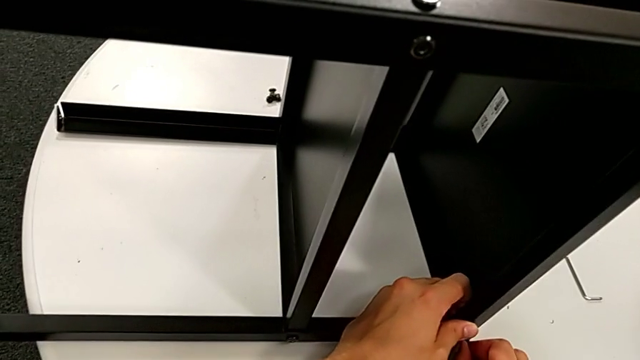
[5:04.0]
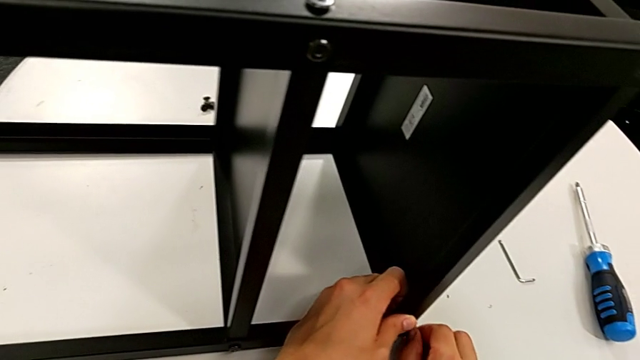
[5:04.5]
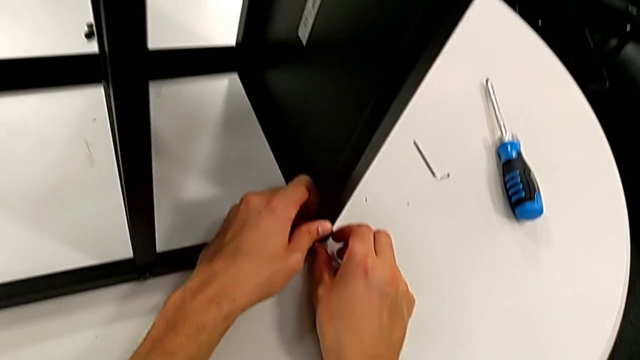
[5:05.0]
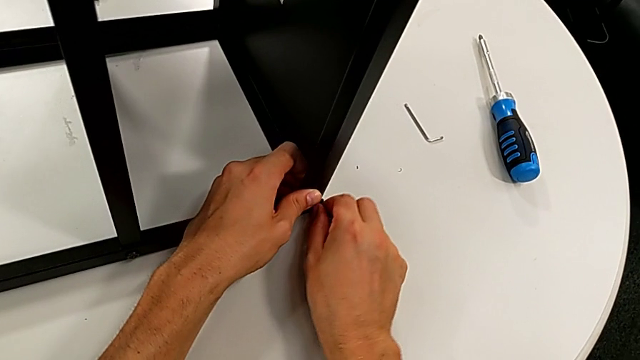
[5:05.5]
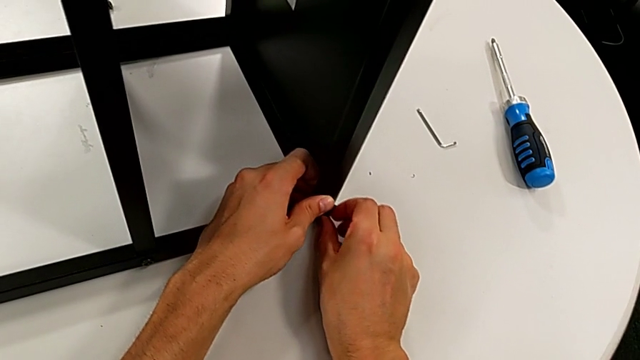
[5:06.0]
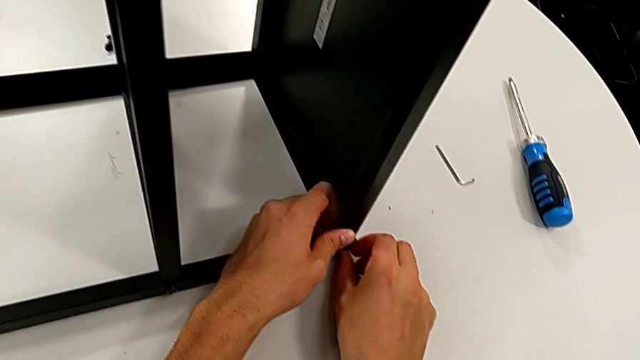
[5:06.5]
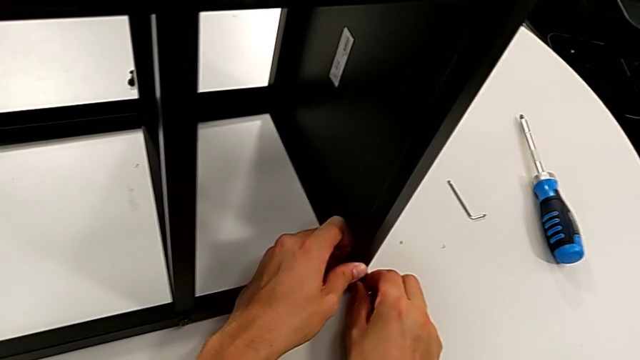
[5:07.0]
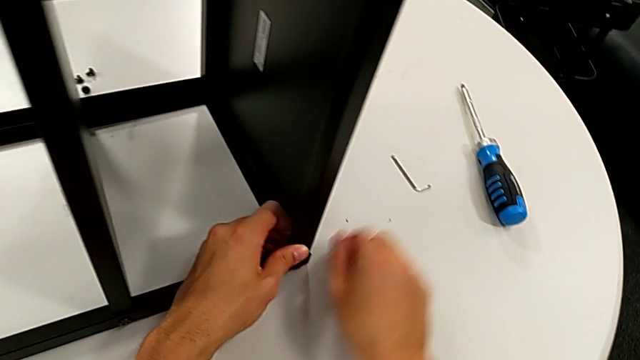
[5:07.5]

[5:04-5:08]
The camera wearer is screwing the first leg to the top base. They keep screwing the hex socket head.

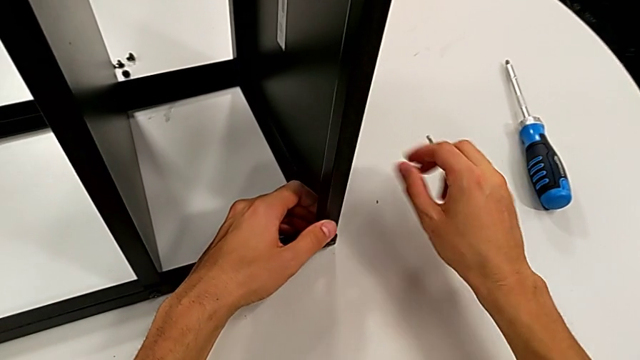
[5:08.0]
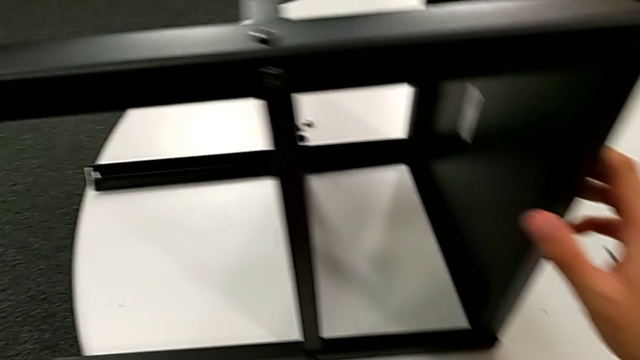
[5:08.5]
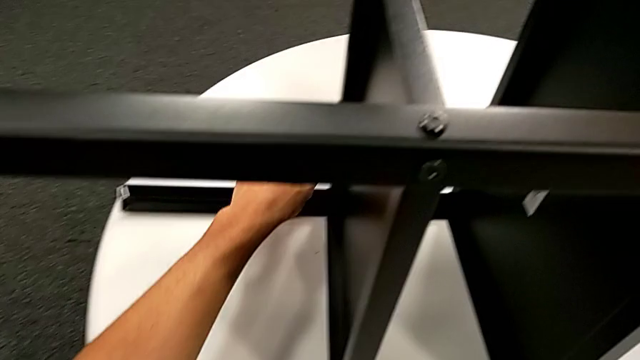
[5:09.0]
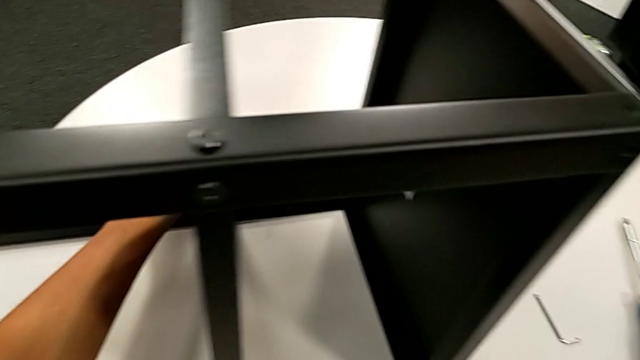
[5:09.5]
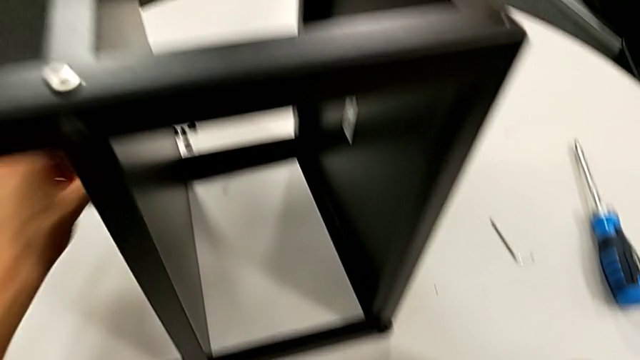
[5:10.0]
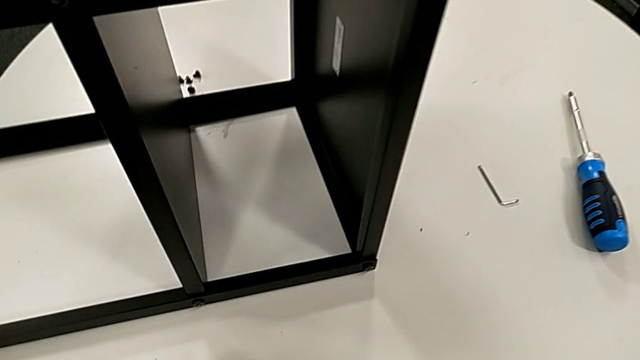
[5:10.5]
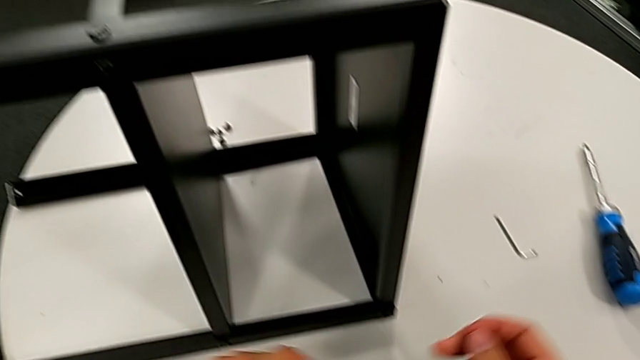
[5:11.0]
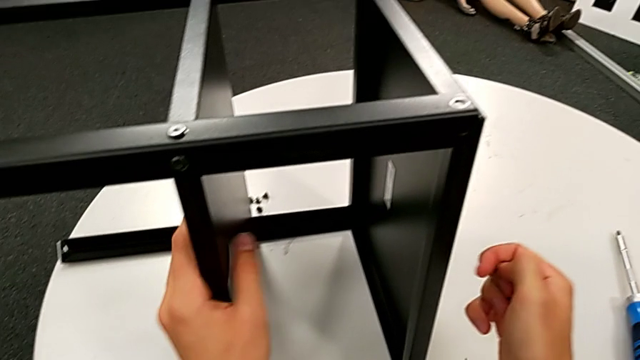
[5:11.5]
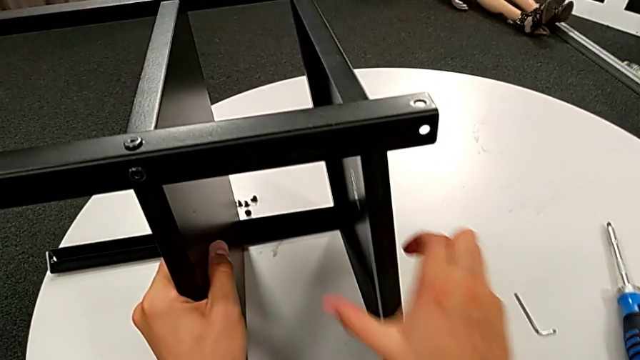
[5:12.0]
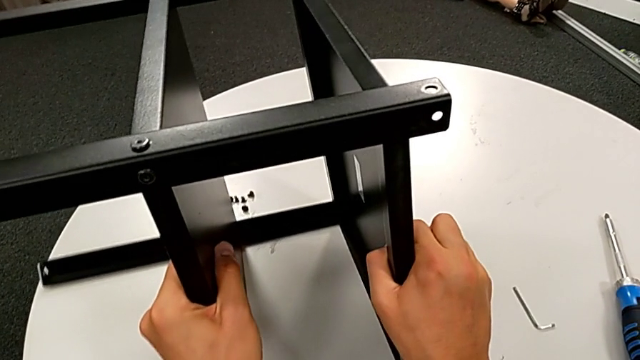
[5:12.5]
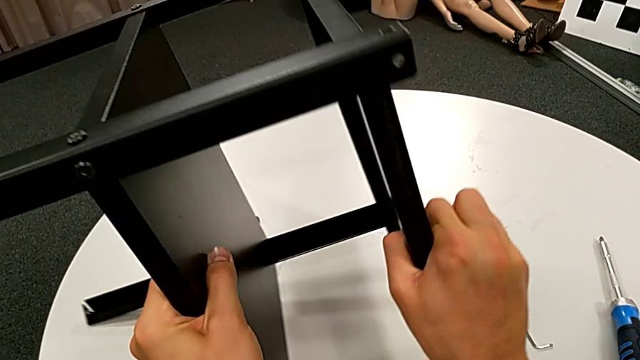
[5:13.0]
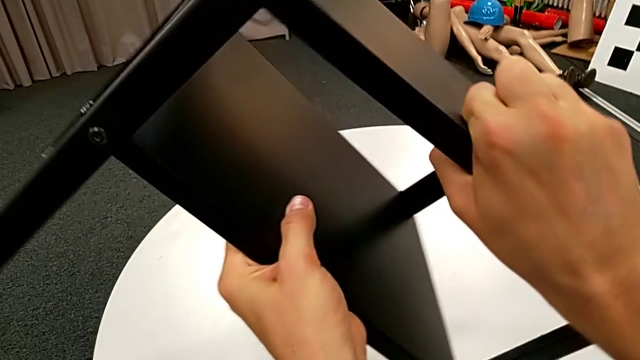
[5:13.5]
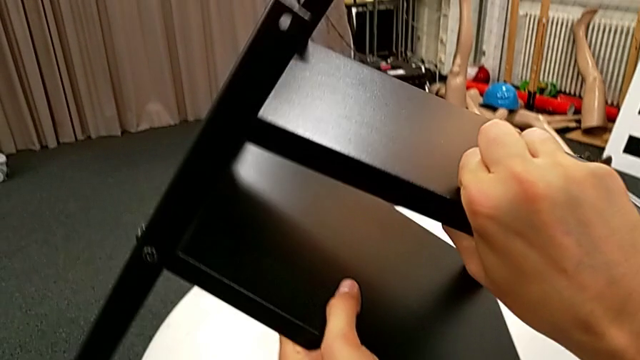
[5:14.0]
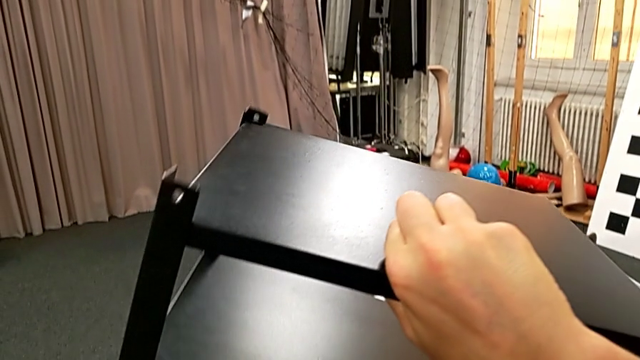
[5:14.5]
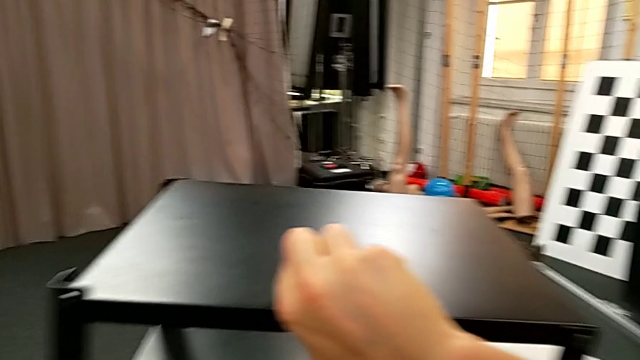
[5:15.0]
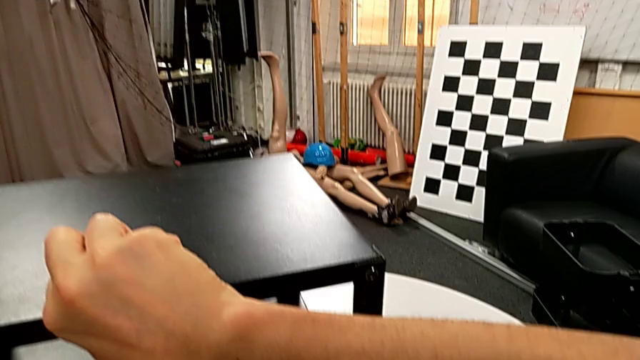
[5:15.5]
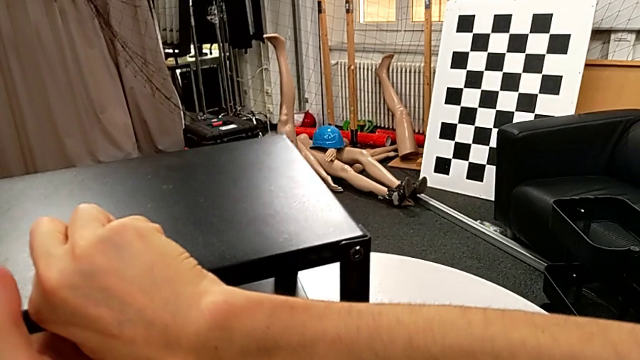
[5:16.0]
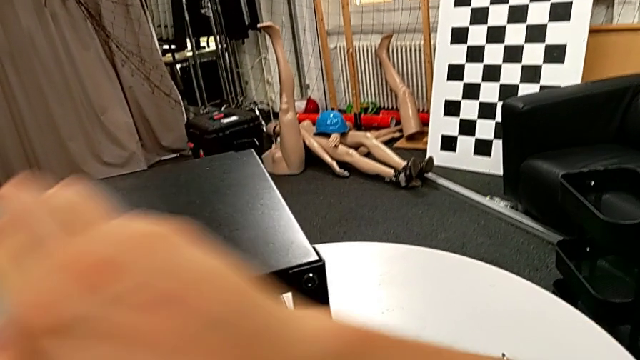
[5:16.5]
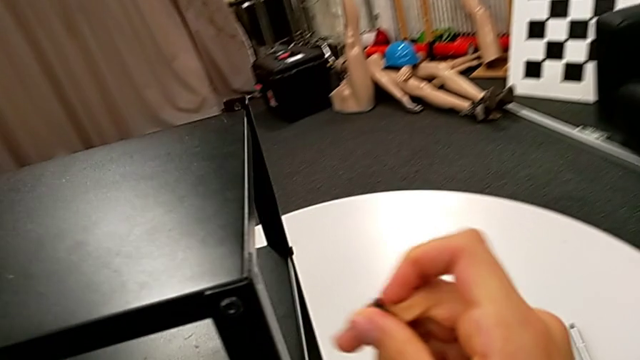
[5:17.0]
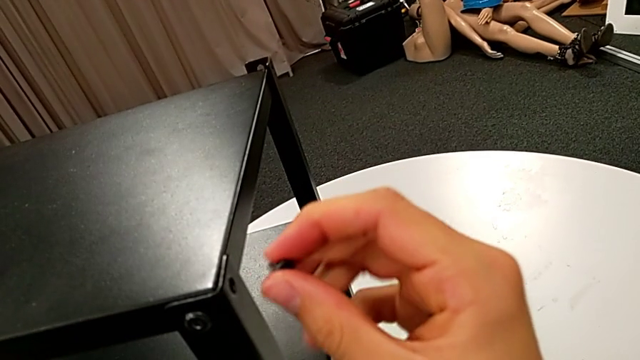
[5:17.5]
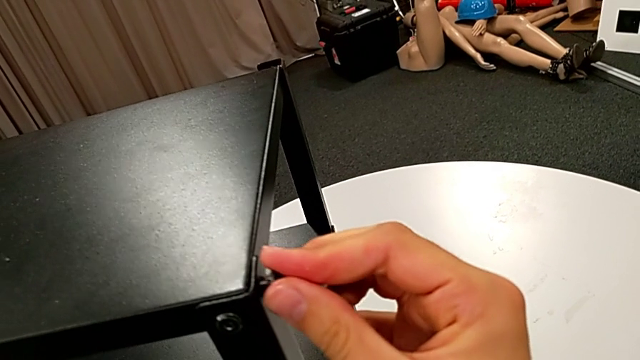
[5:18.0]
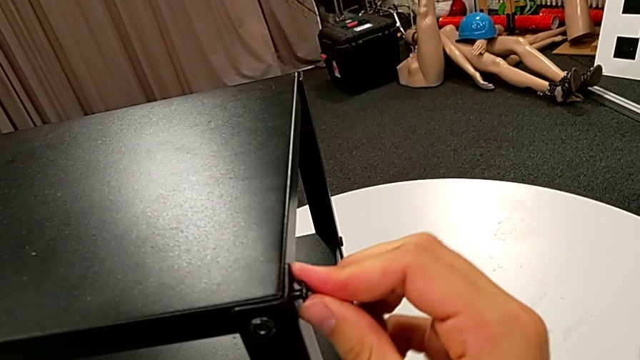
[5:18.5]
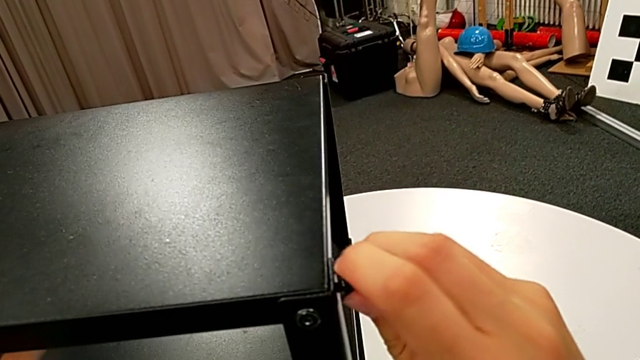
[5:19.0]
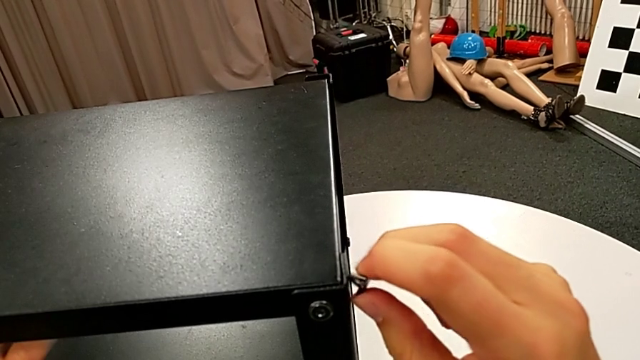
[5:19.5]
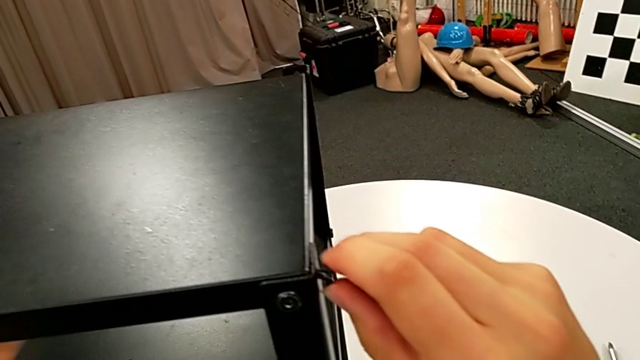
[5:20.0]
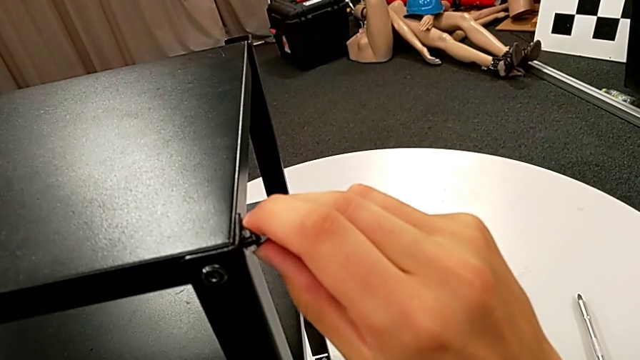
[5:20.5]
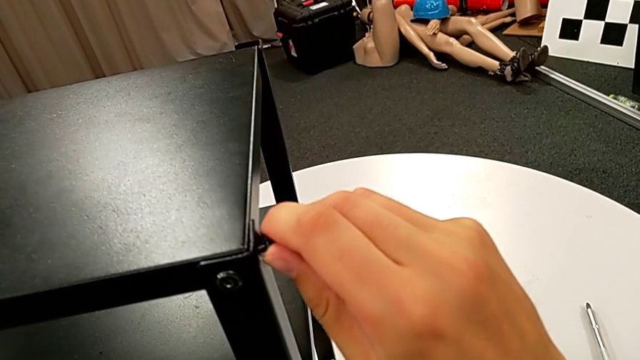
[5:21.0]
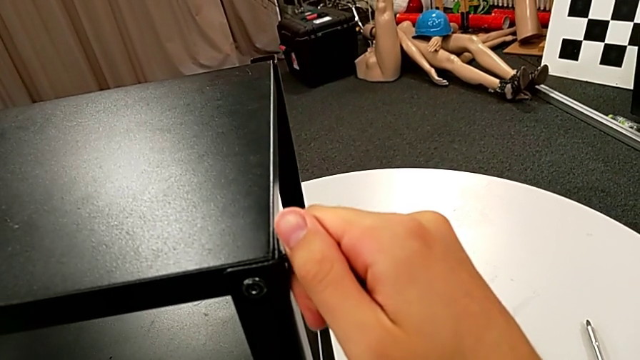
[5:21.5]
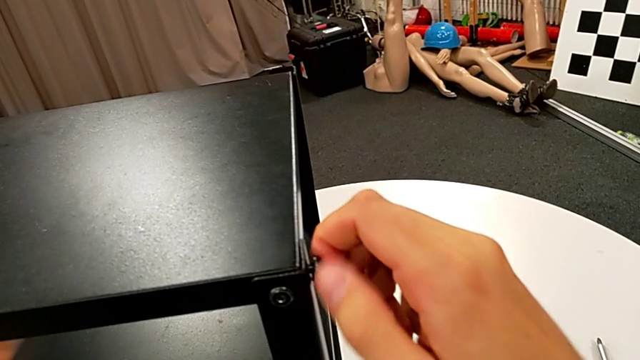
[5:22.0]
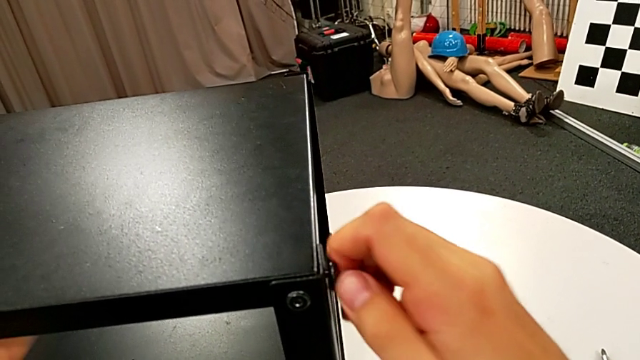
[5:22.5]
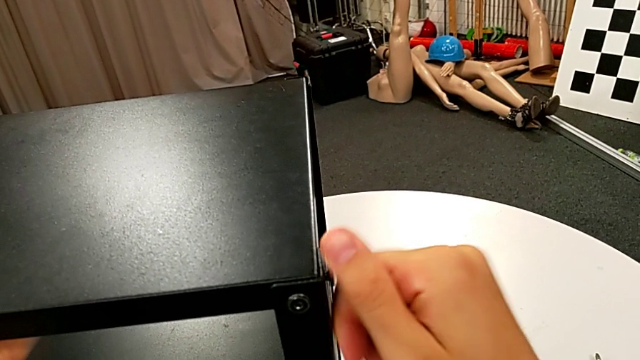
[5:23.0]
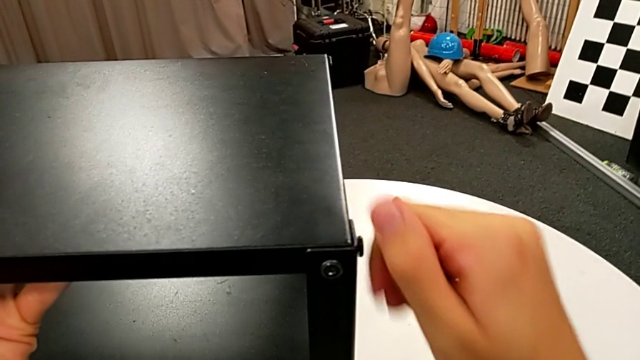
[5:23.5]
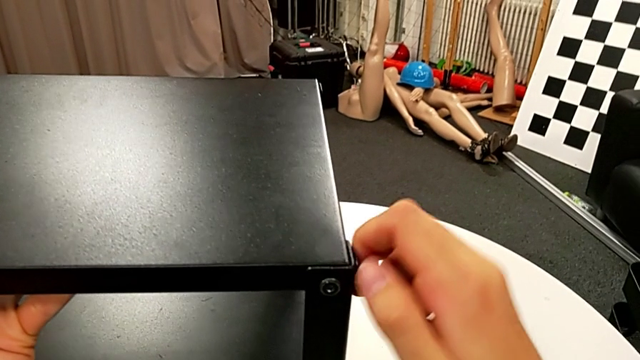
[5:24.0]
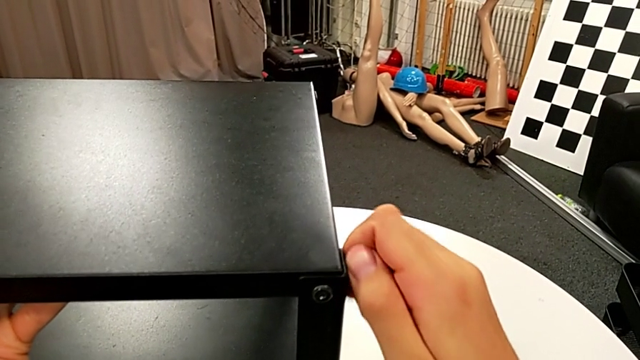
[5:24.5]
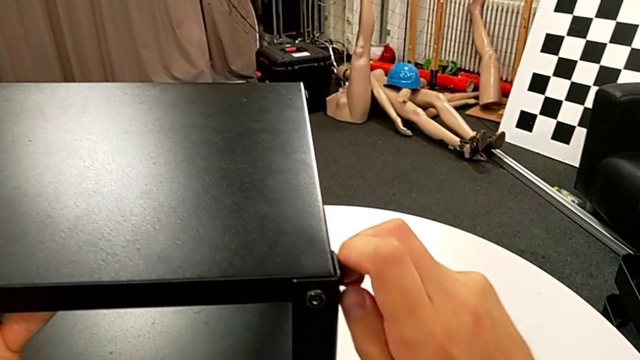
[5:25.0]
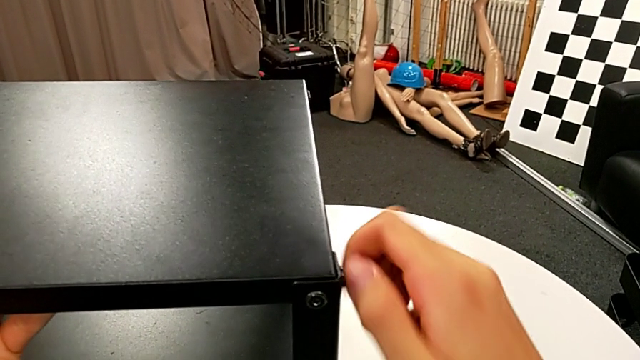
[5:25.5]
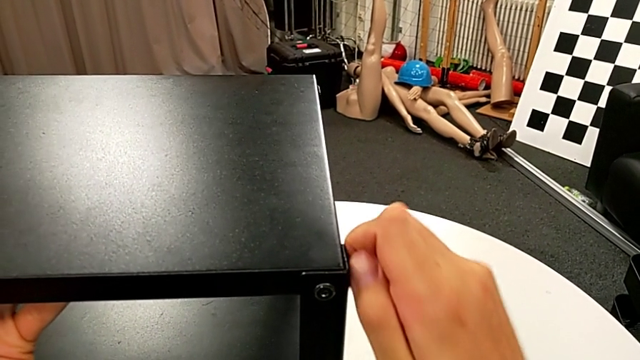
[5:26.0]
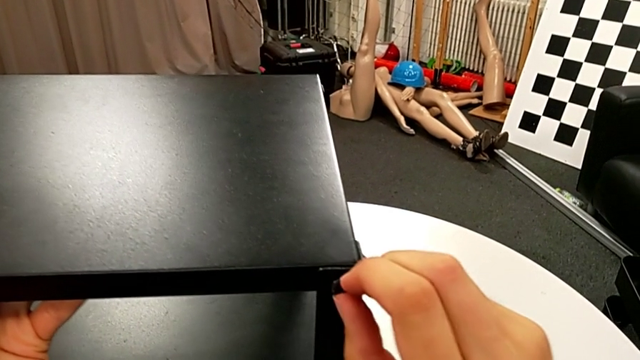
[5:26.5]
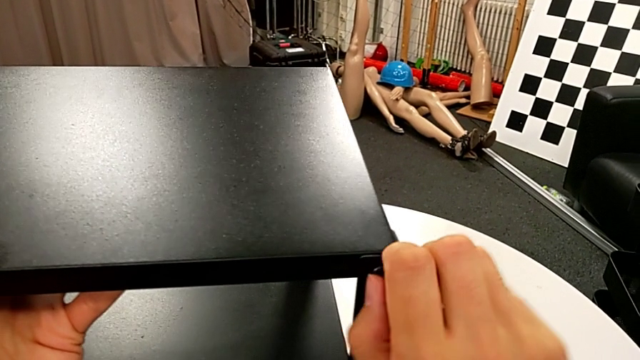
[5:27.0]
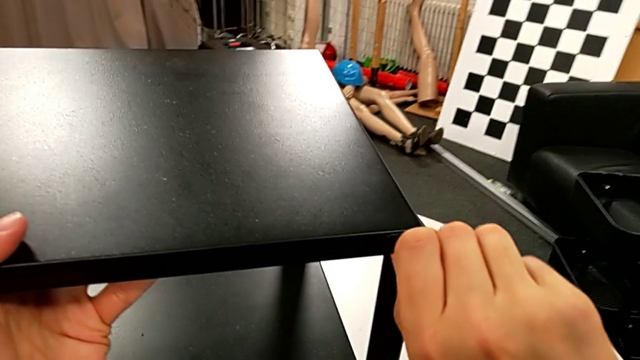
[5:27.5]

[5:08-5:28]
The camera wearer is flipping the table and screwing the first leg to the top base. They approach the hex socket head, grab it, grab the nightstand, rotate it, place it, insert the hex socket head twice and screw it twice.
